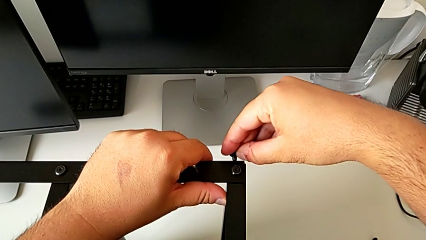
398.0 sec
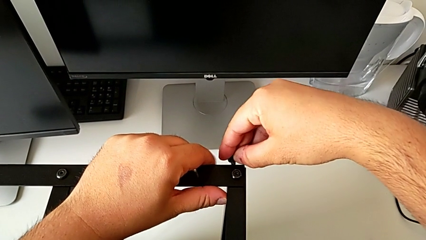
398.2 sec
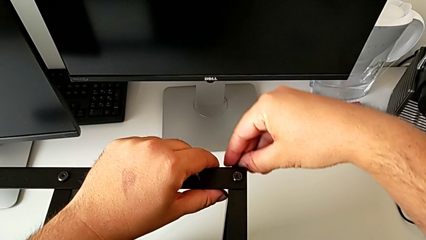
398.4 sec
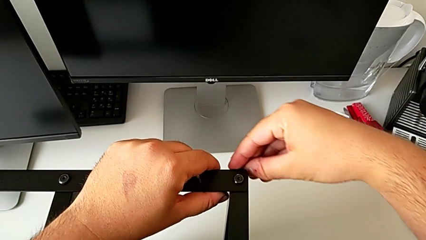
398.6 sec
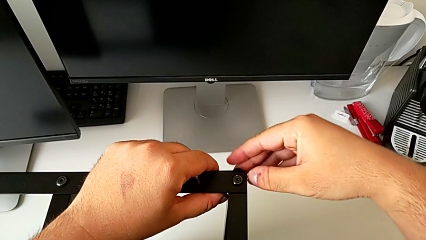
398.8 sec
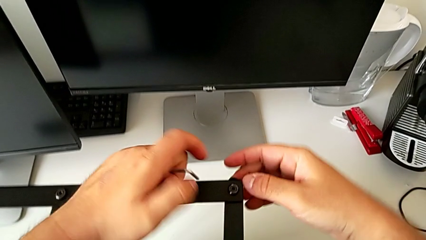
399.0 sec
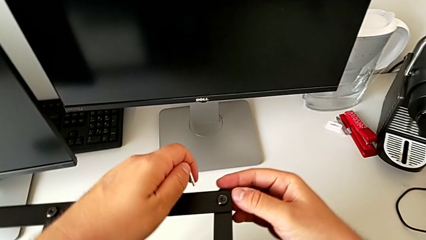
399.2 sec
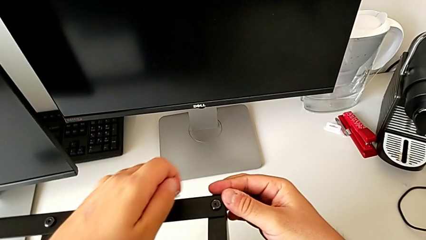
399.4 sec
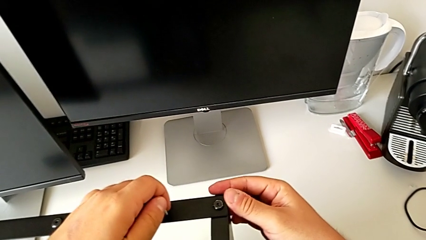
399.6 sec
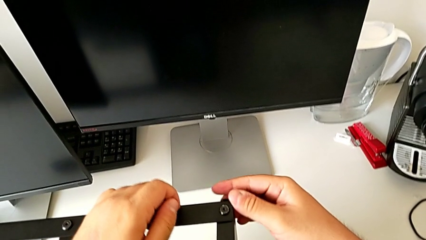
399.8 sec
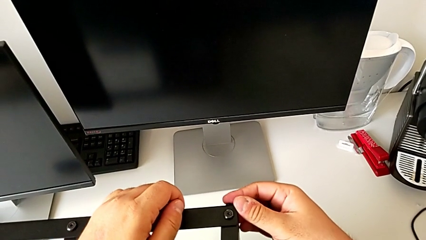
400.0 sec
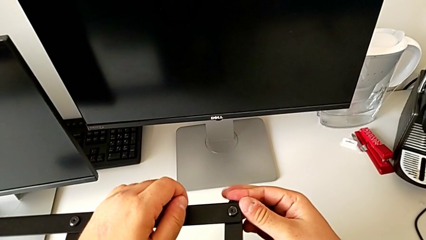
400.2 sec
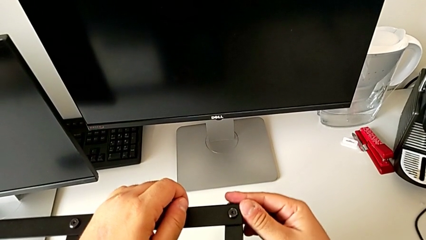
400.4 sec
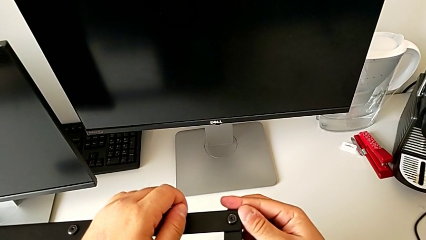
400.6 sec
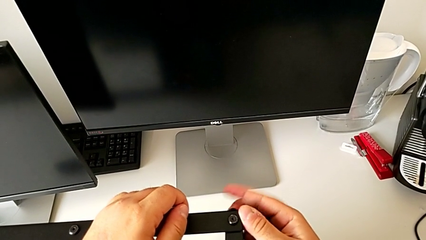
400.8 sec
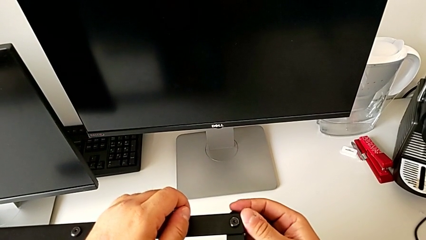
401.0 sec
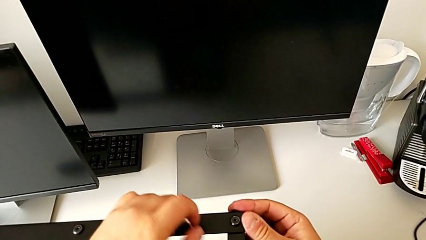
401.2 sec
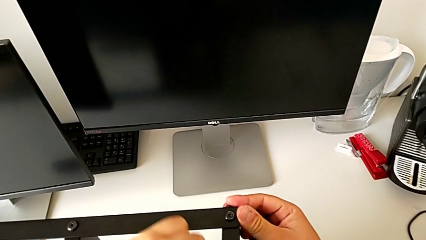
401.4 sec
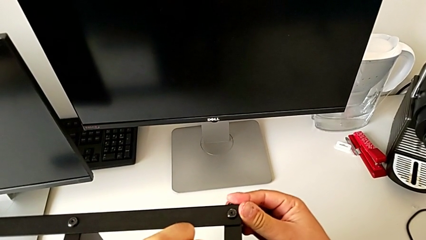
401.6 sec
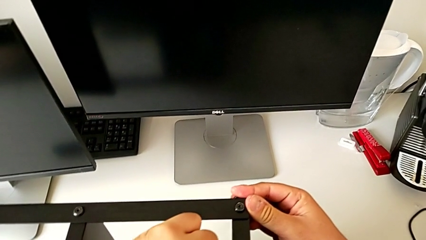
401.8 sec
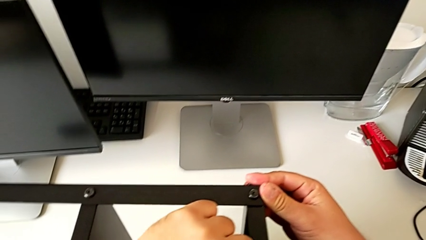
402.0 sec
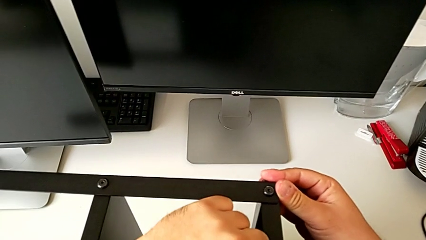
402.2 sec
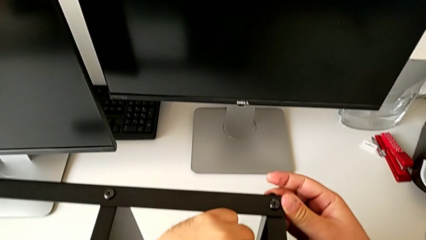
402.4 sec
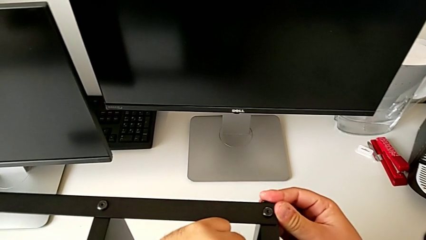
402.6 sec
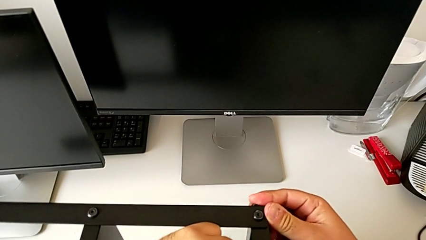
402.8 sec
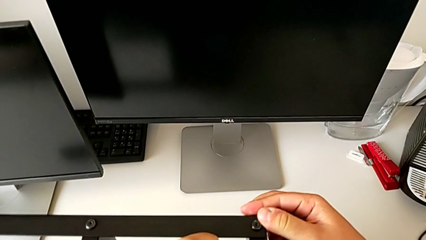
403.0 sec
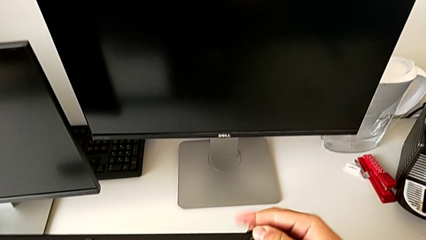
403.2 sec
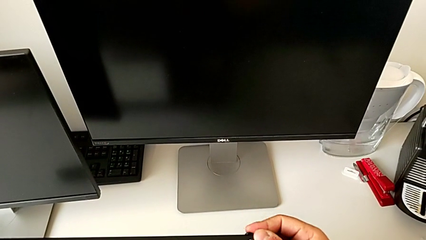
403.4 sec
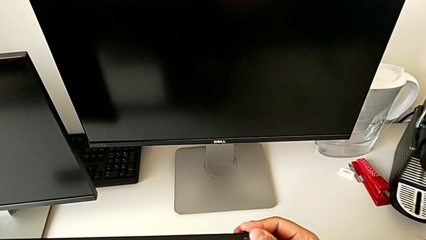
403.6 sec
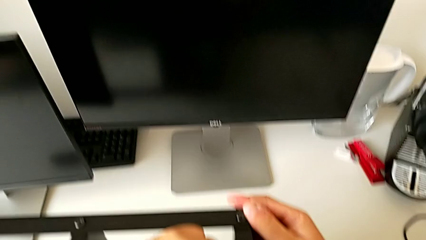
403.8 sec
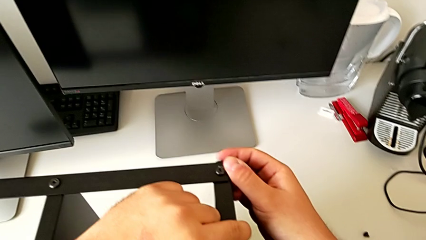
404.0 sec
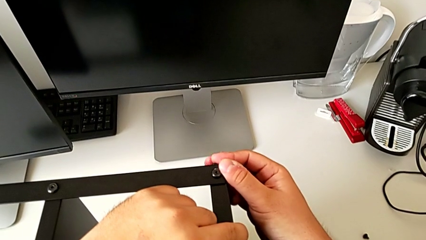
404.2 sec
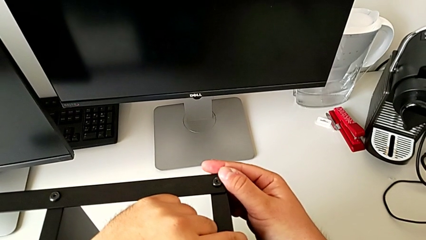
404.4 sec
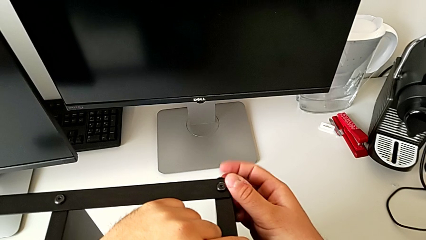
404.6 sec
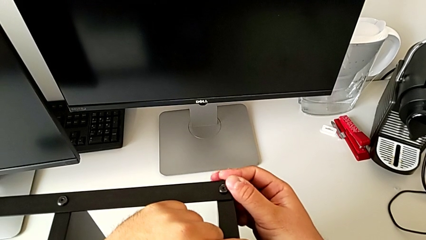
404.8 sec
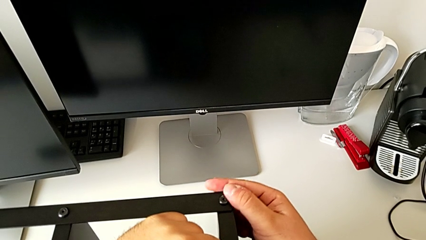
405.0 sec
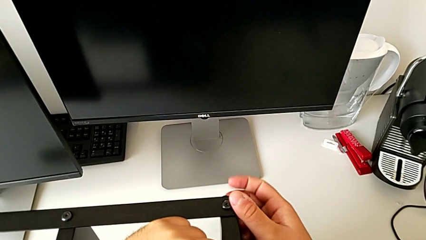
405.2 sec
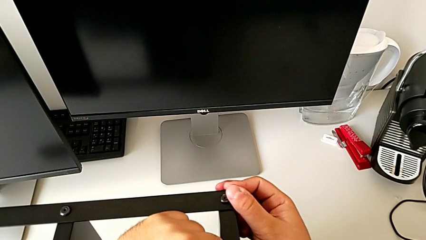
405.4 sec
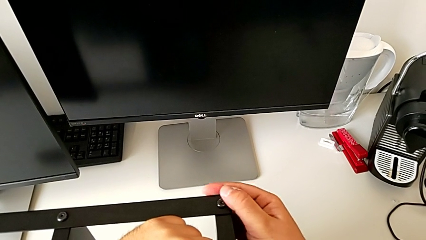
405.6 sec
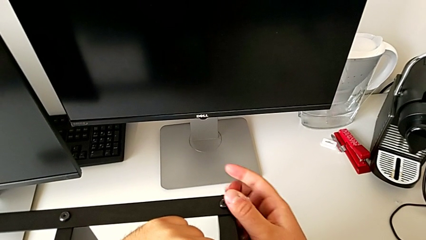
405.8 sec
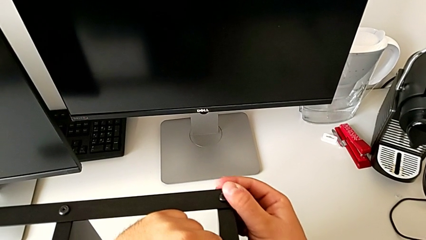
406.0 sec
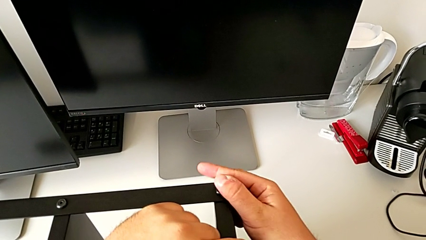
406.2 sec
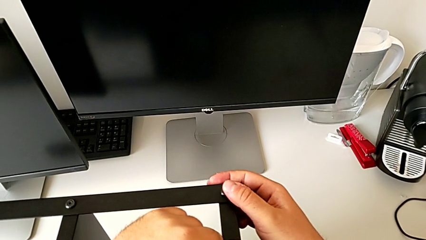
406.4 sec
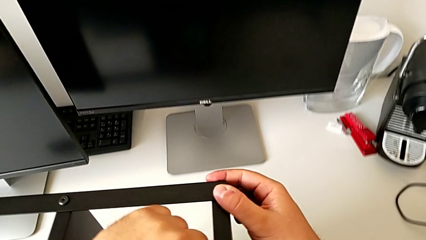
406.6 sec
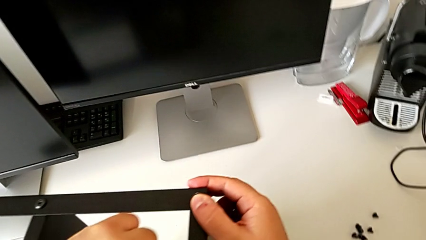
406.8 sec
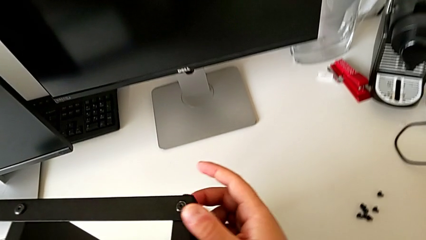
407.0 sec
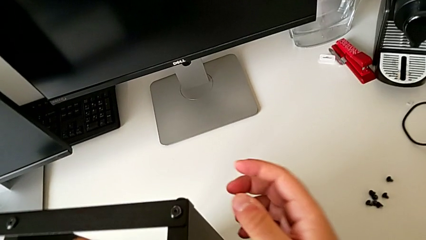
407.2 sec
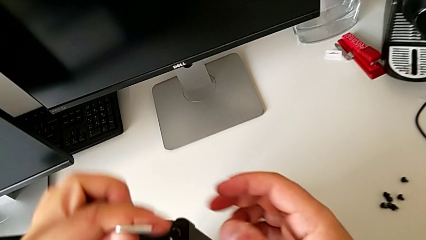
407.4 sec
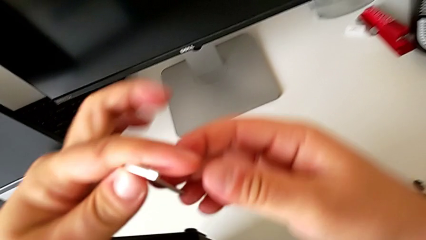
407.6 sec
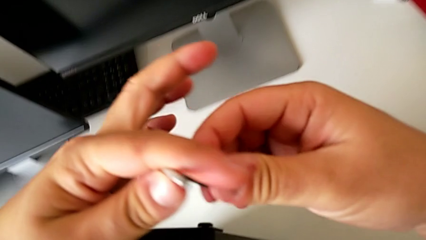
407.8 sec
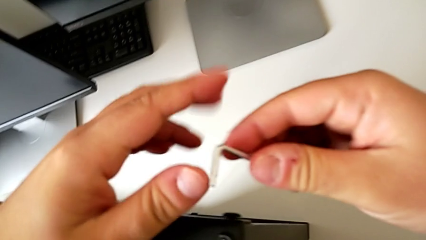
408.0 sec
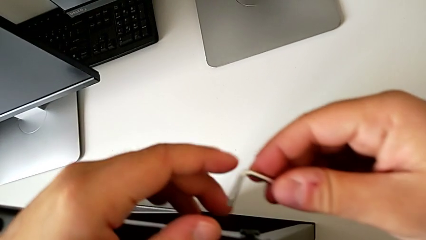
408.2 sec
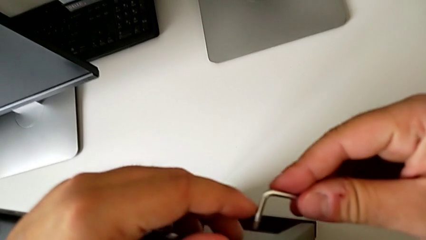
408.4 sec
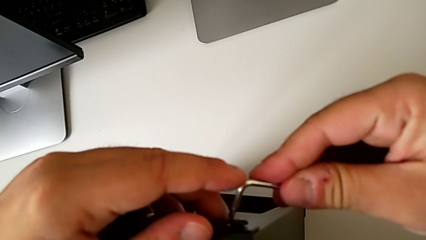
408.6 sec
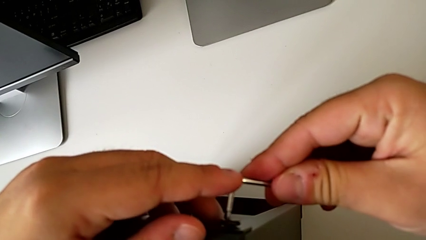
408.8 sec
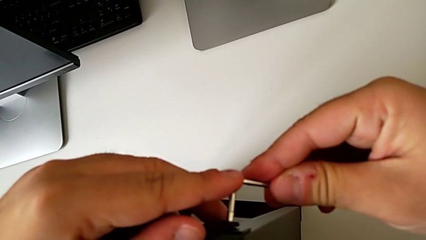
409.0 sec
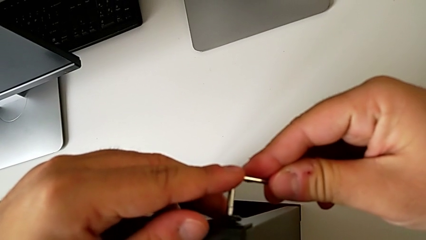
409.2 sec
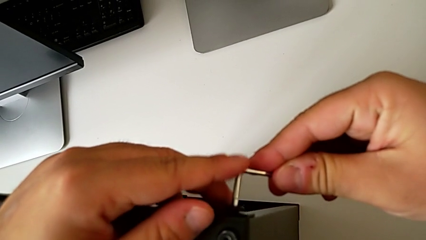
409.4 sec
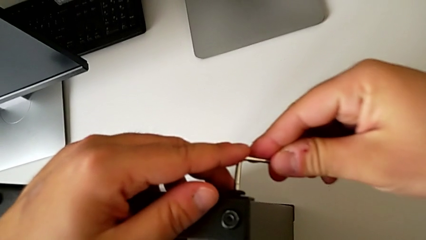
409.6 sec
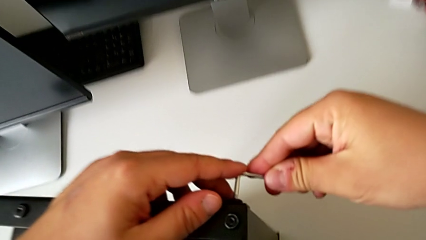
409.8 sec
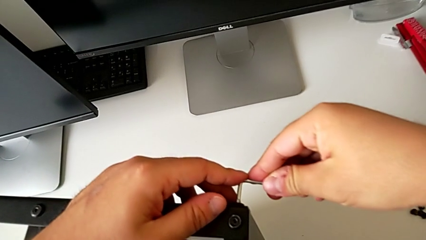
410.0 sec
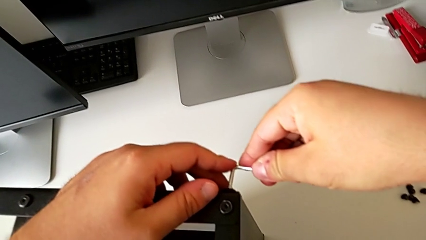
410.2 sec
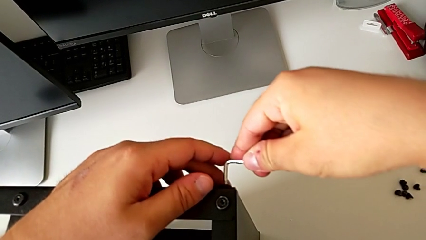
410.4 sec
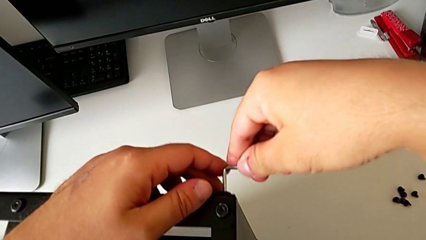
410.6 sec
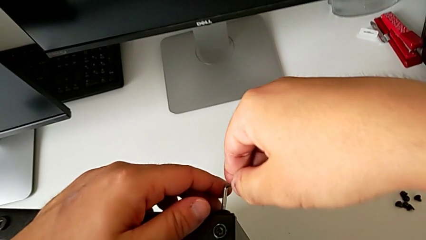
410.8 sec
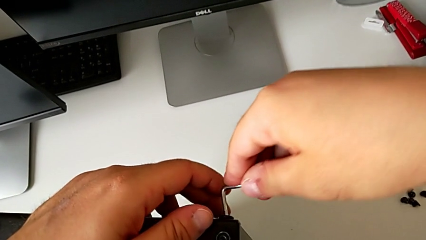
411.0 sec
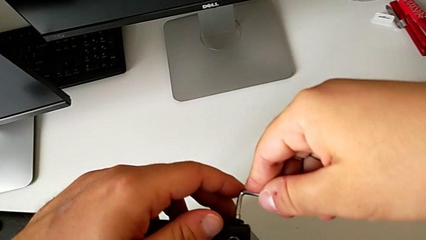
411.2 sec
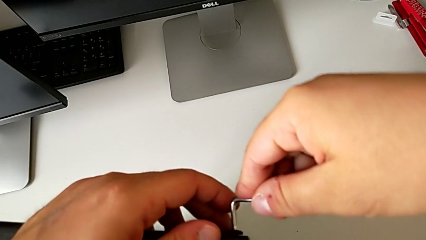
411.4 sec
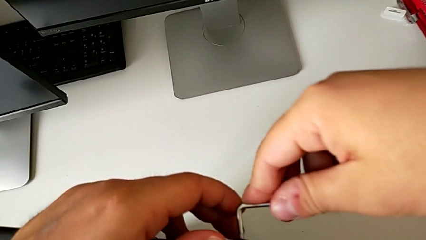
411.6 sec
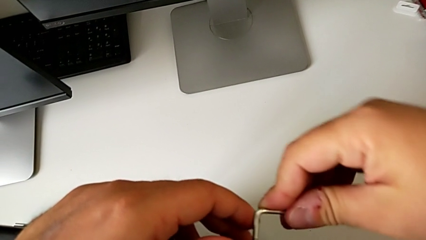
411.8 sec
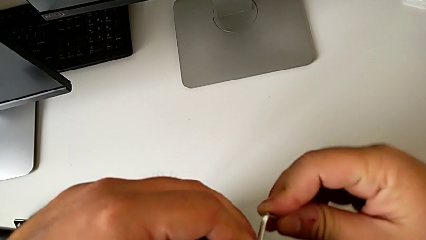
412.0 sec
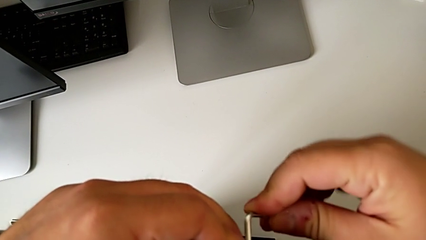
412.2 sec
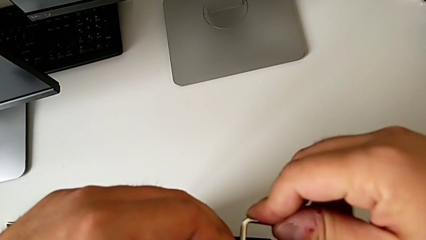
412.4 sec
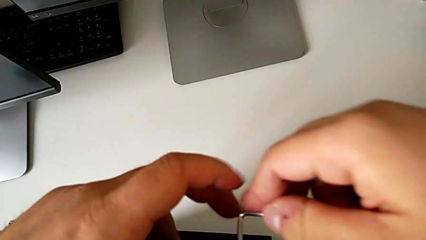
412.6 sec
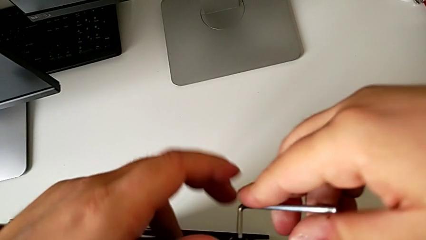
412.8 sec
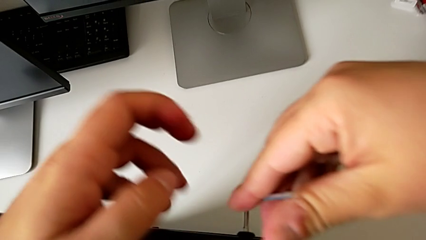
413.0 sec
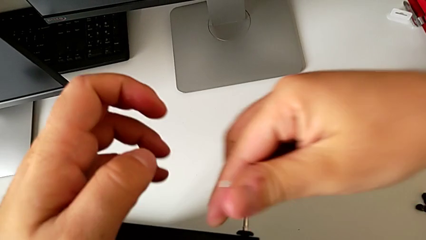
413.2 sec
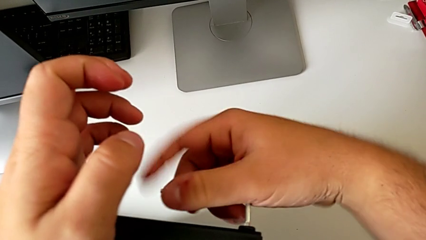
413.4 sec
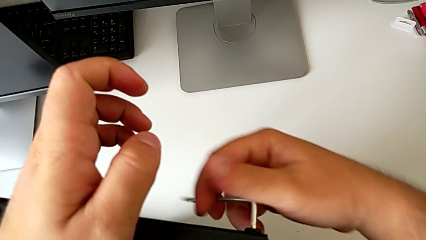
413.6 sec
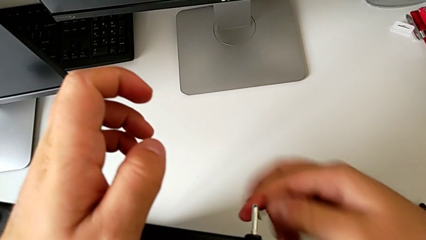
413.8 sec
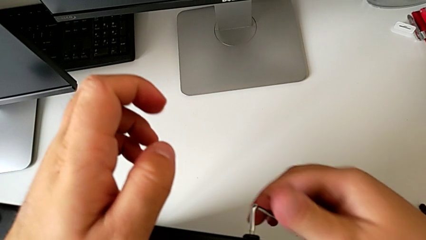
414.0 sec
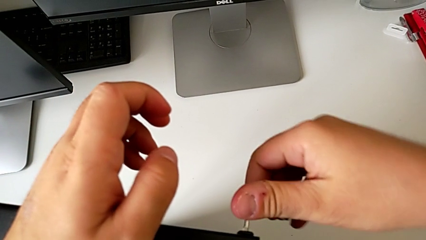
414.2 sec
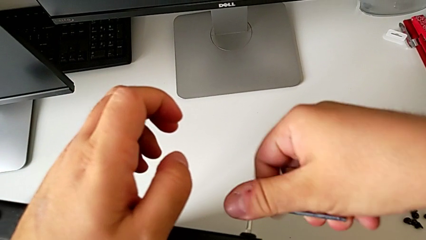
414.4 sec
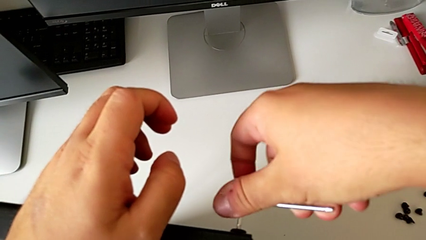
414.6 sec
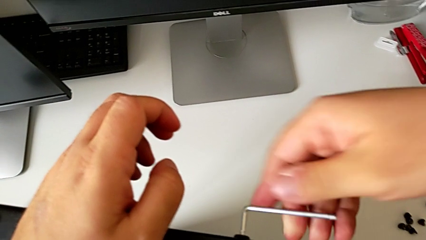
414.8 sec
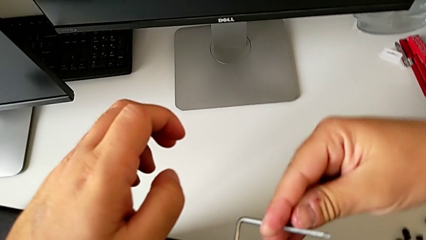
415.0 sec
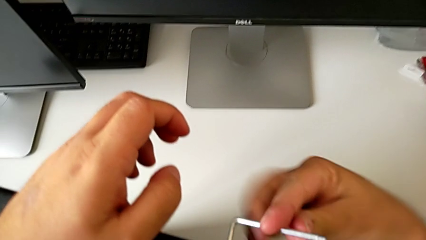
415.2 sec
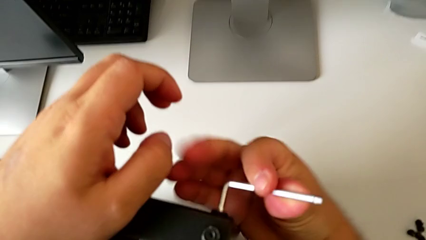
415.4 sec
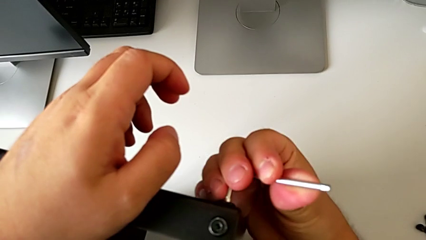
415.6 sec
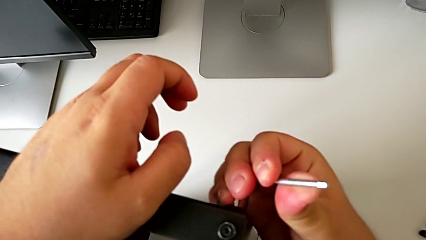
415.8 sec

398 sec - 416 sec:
The camera wearer is assembling the first leg of the table. They screw the hex socket head twice.
